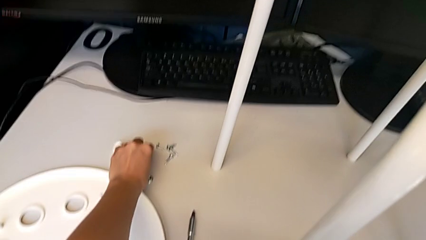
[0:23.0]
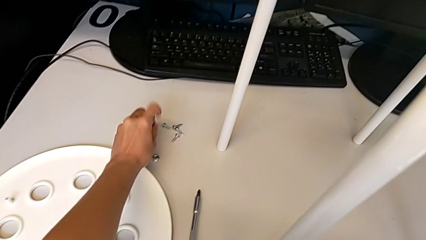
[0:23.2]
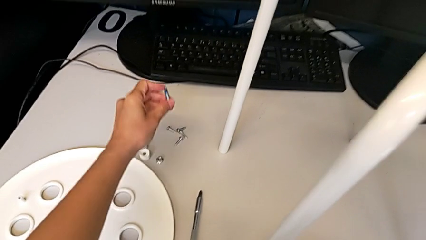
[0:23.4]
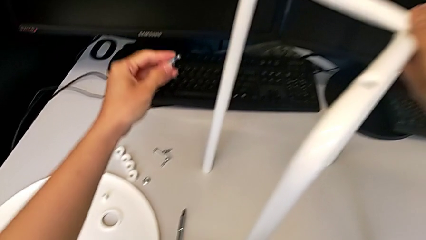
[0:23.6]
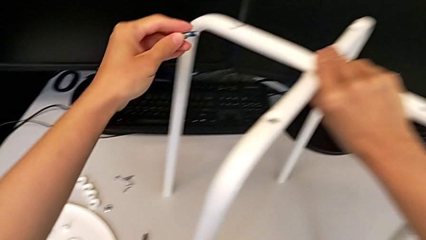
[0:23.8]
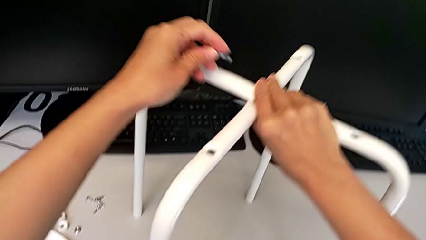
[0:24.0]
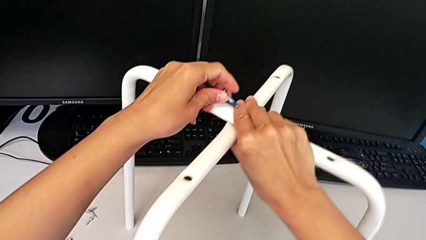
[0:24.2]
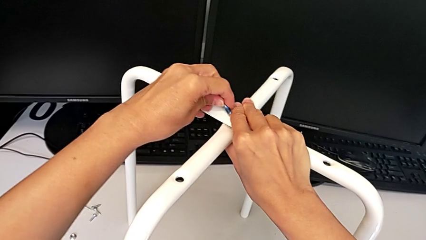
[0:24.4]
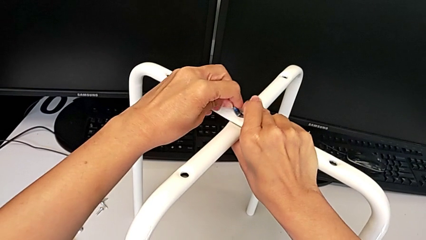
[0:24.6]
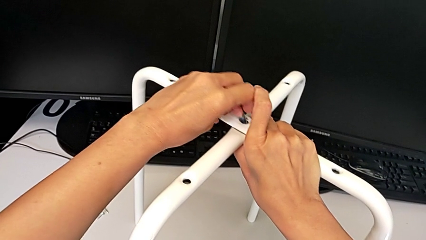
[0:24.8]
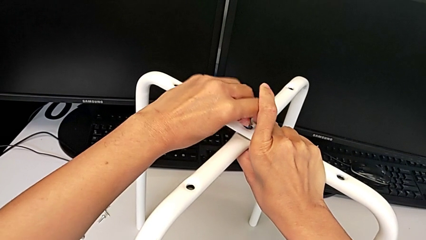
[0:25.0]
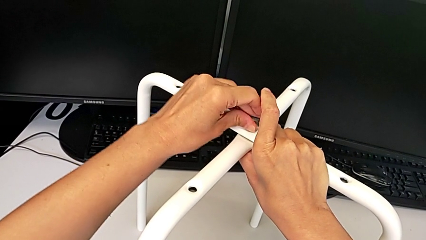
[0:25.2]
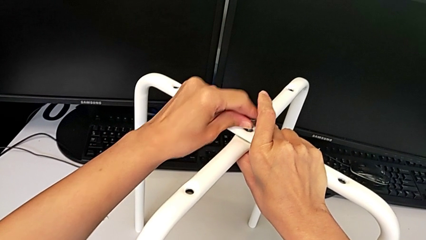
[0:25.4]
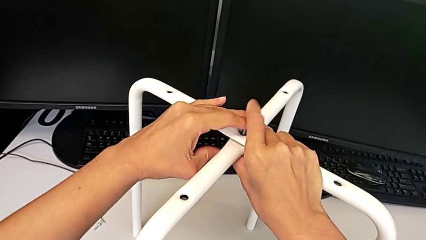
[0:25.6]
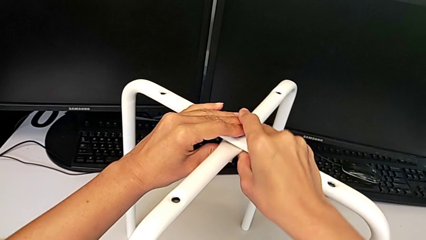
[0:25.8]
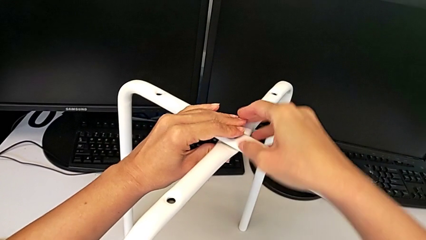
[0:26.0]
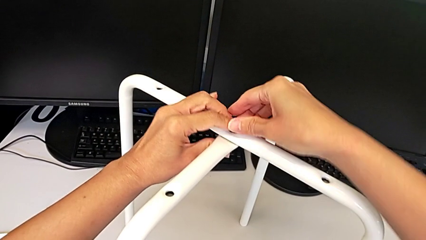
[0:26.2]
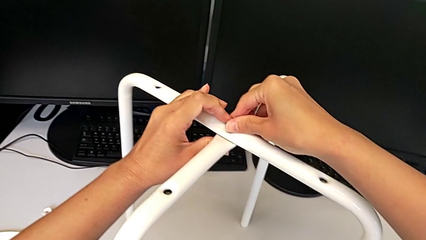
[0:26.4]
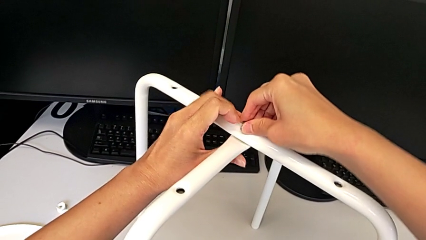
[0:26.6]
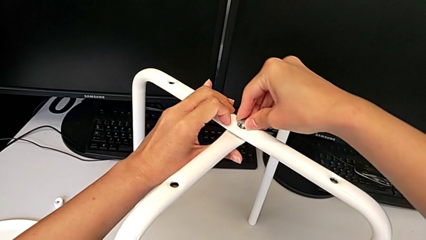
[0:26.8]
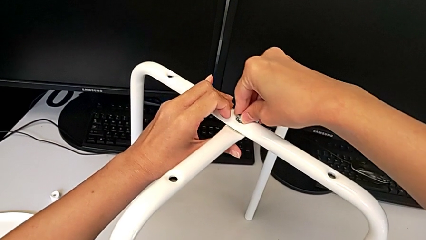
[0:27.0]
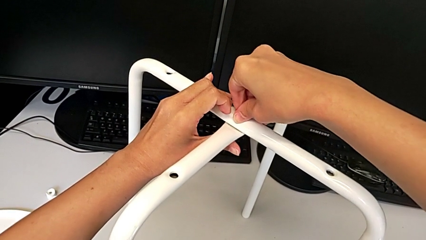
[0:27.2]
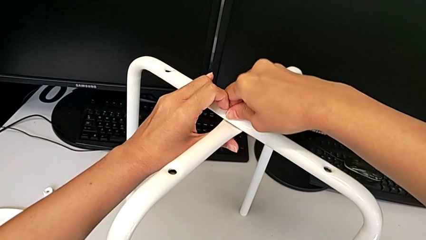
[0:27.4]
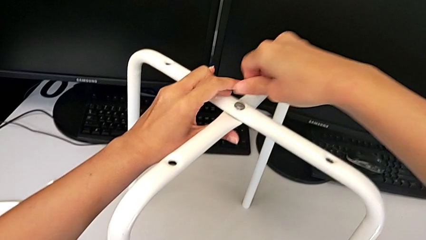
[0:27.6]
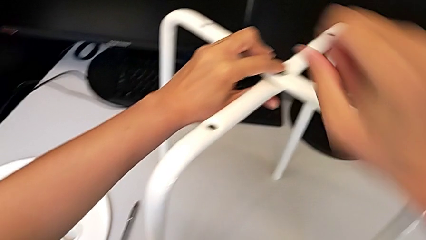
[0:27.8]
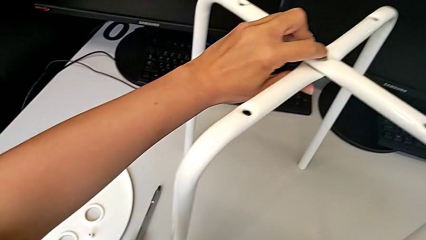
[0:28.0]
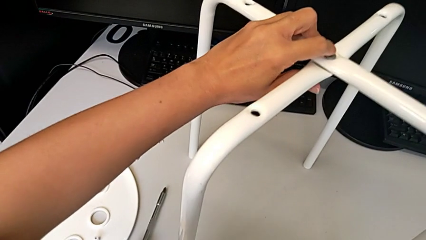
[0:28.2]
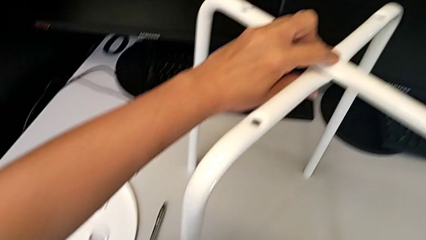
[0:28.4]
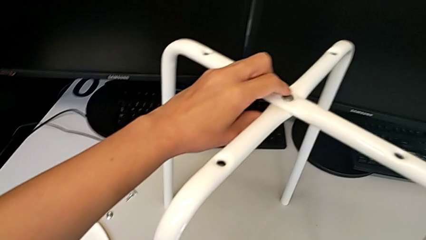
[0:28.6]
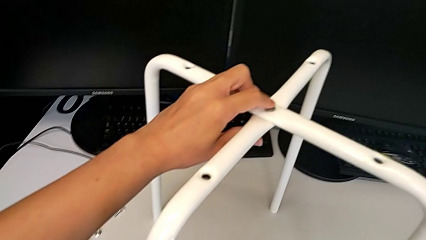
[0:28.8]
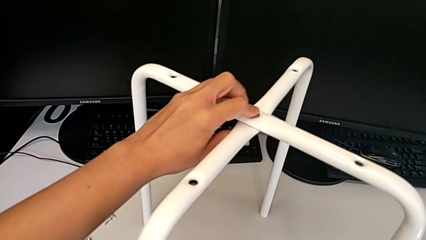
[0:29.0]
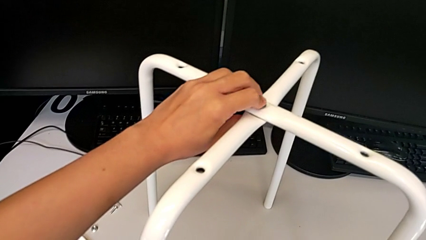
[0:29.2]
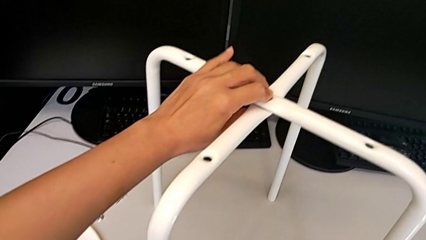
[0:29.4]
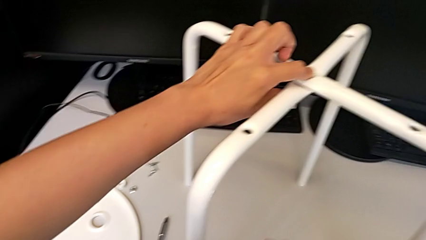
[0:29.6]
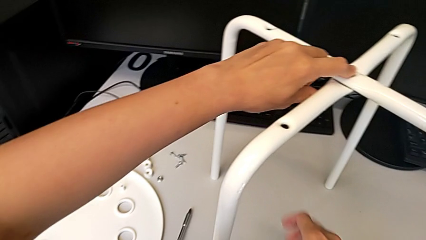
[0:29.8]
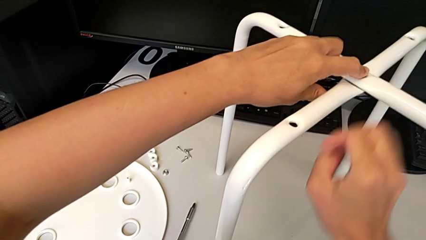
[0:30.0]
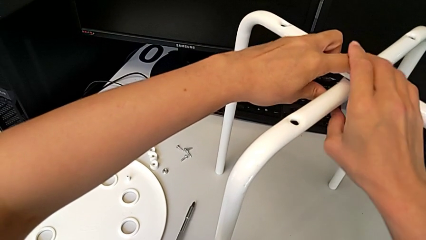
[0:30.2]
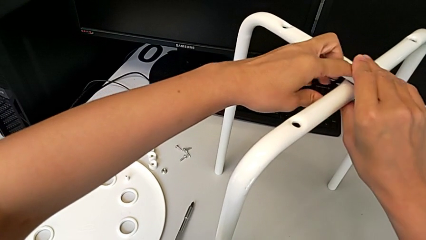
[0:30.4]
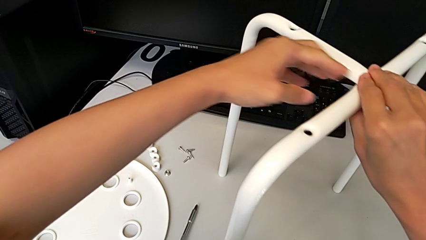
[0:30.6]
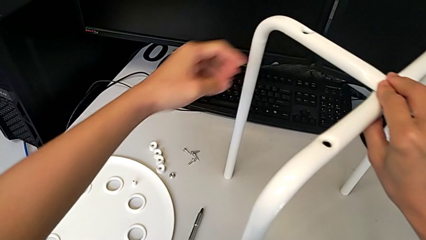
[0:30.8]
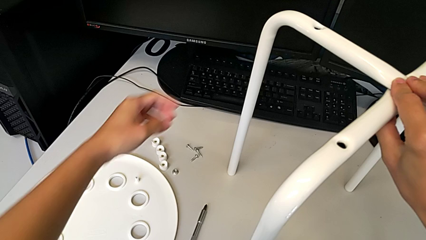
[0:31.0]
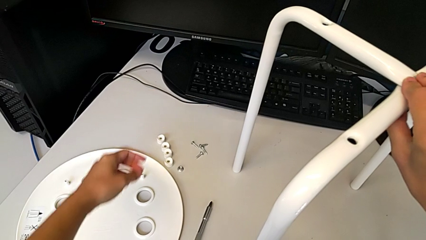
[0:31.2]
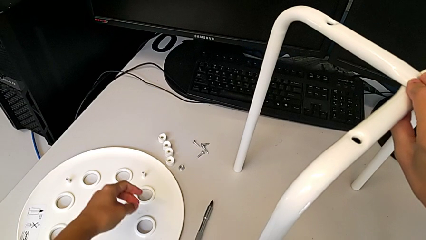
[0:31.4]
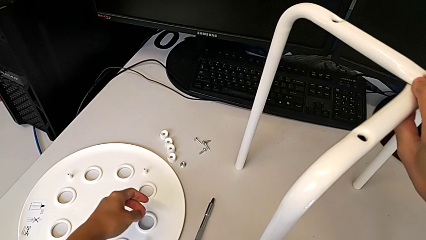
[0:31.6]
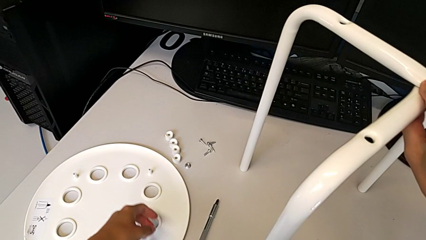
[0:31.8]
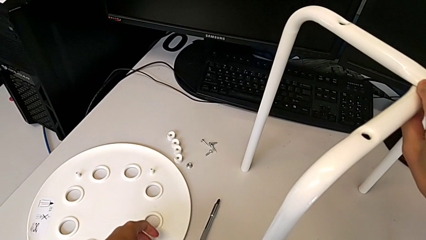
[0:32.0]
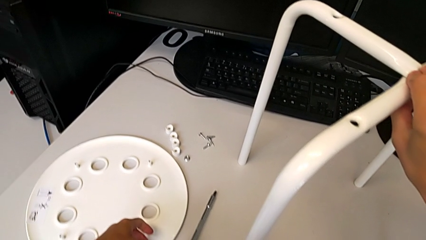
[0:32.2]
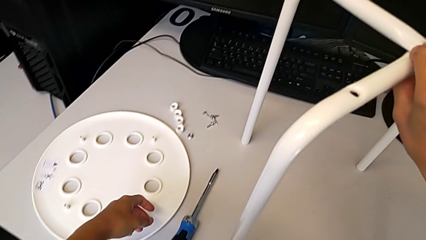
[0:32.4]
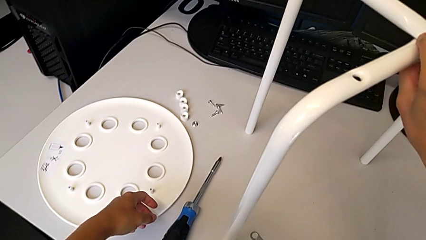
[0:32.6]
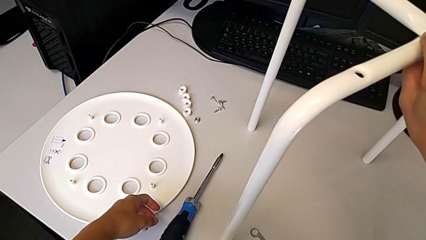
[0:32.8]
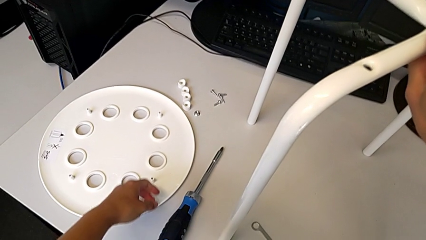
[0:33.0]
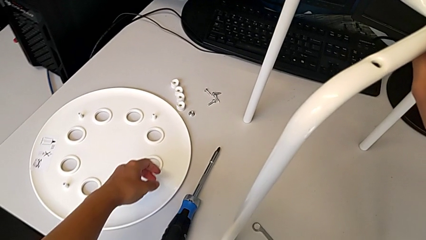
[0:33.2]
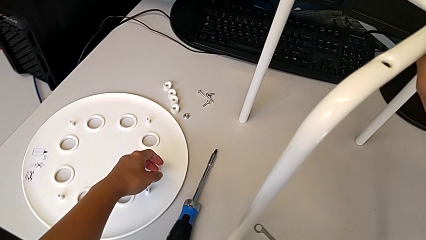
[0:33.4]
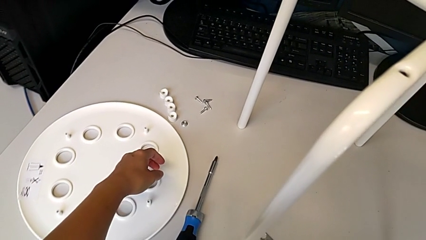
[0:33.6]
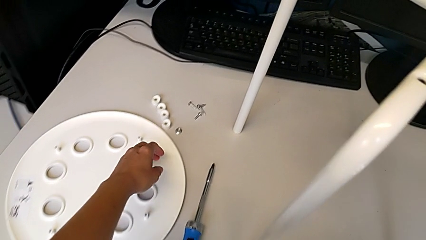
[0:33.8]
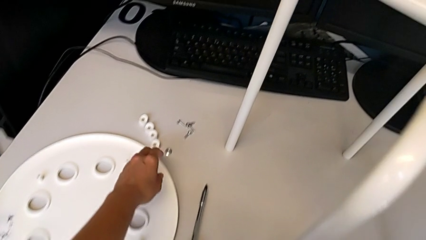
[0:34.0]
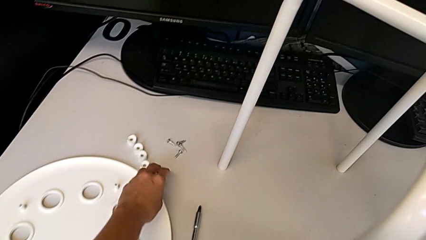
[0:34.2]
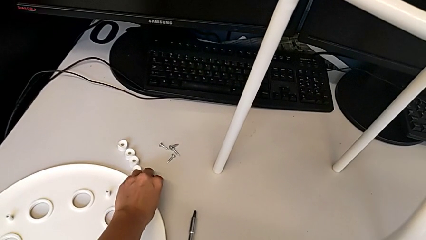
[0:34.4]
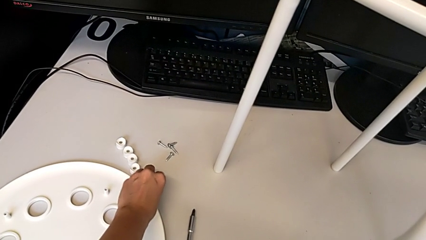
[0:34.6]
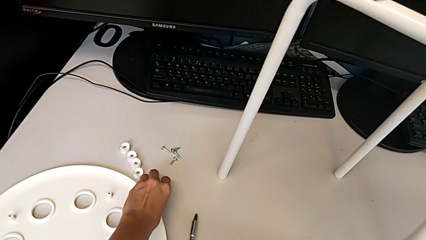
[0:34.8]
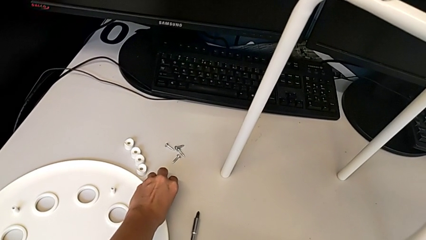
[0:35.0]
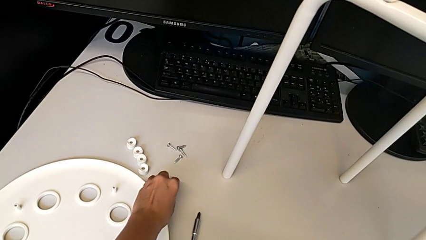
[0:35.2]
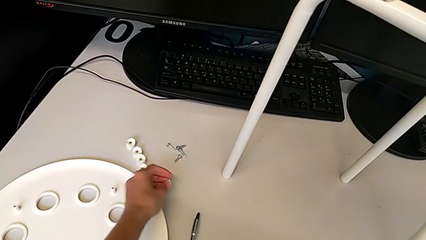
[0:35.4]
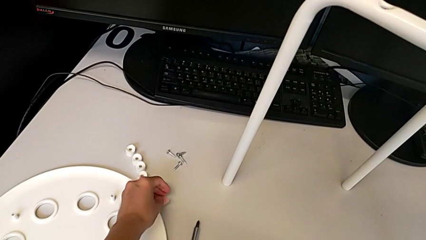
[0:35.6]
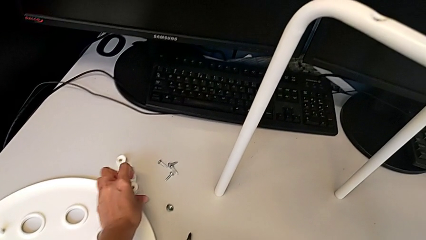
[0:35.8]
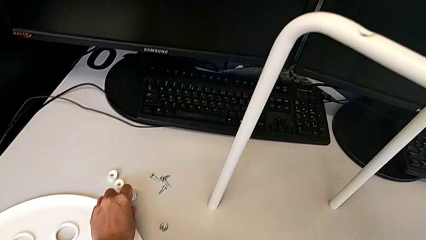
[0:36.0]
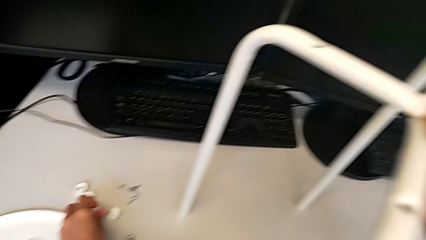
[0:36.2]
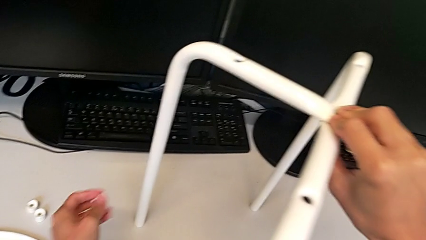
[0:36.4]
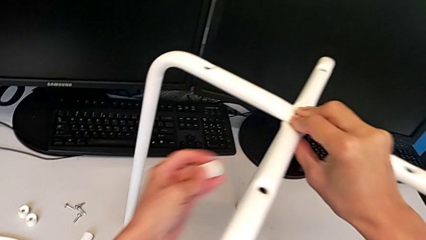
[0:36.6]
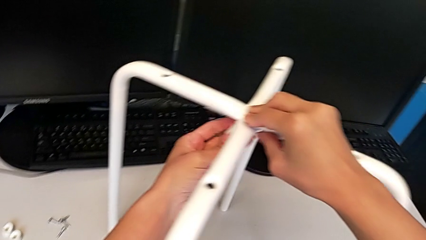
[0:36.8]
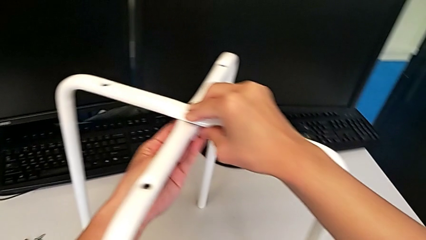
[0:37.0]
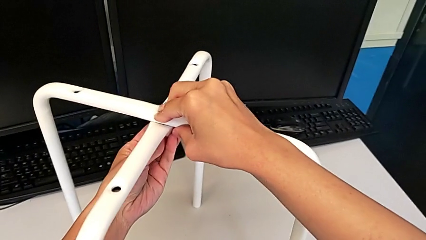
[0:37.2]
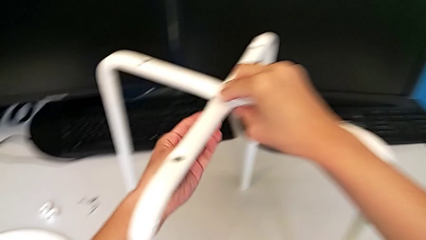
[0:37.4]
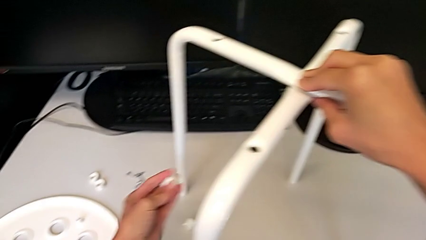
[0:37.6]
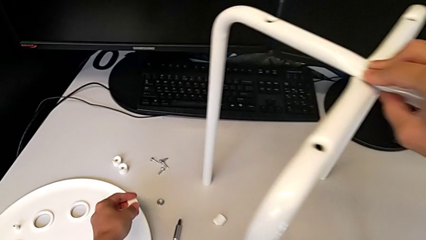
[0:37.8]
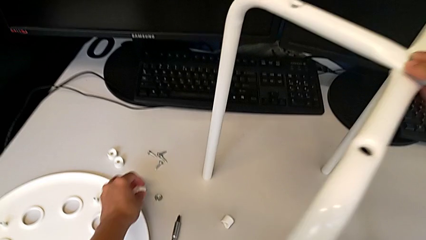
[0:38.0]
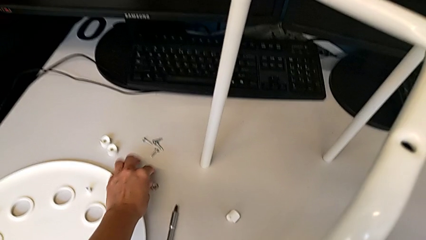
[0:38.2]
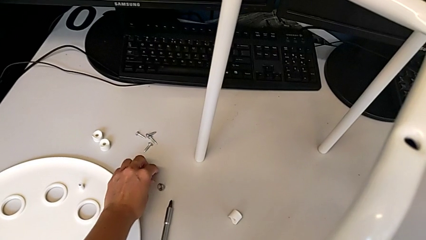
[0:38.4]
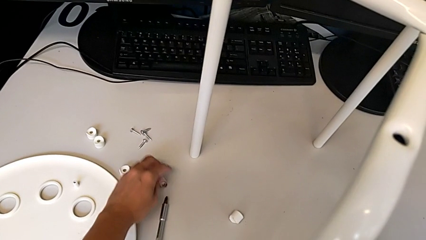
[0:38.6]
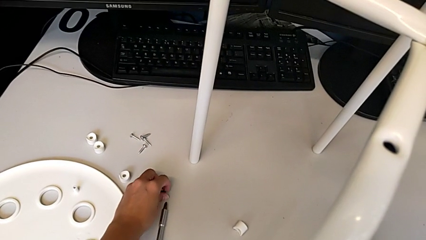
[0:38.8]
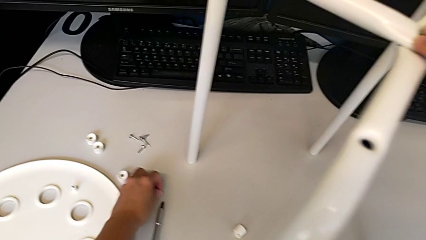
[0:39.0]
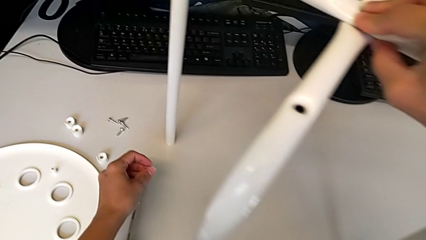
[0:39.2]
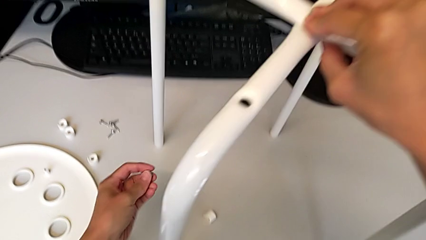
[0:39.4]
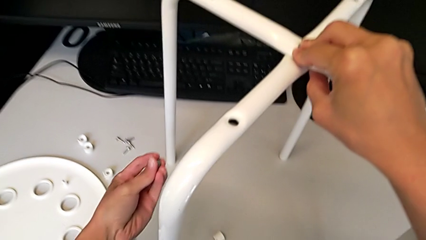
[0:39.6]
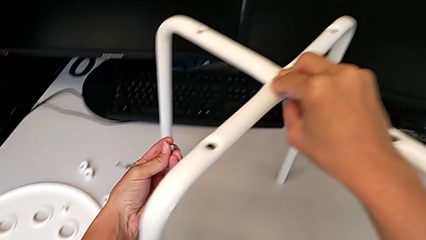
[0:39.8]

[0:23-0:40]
The camera wearer is assembling the legs of the stool. They insert the bolt, wrongly screw it and hold the leg, grab the hex nut, place it, wrongly grab the washer and insert it, place the washer and grab the hex nut.
